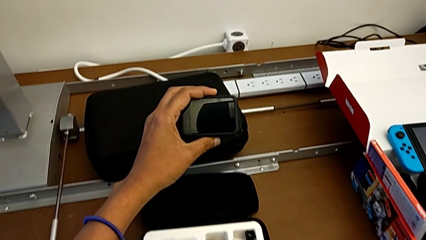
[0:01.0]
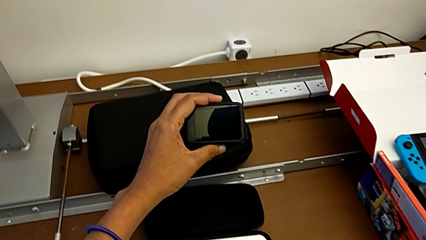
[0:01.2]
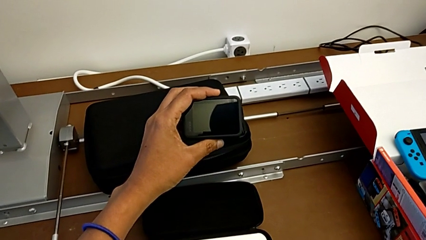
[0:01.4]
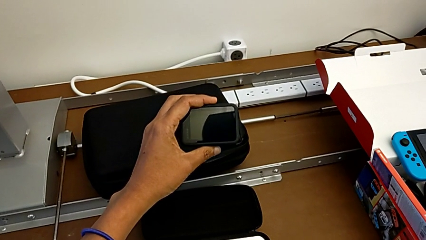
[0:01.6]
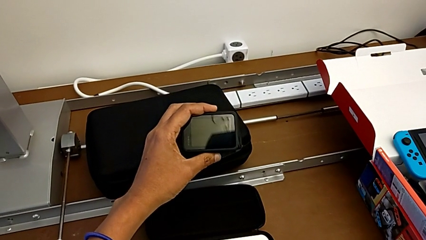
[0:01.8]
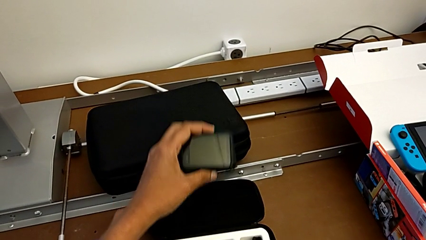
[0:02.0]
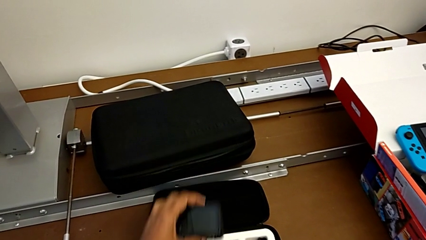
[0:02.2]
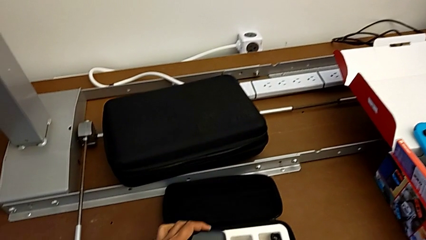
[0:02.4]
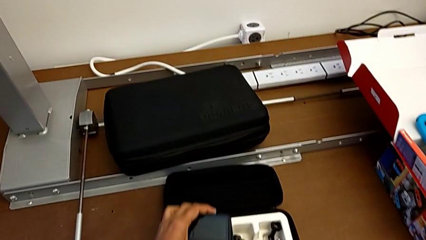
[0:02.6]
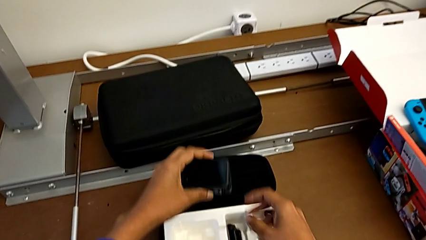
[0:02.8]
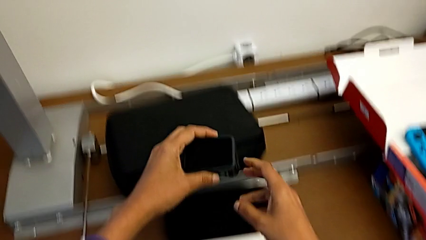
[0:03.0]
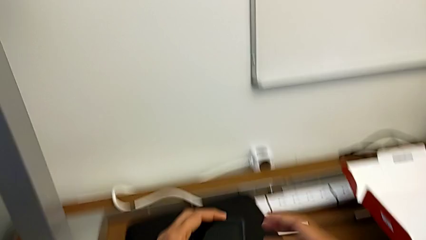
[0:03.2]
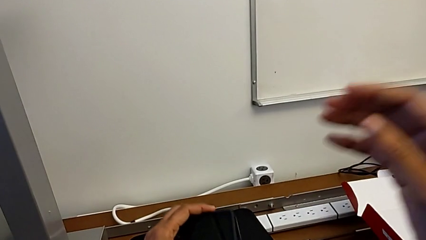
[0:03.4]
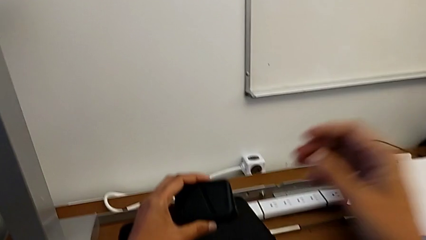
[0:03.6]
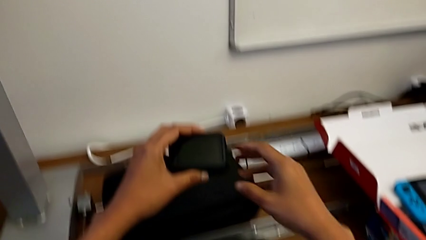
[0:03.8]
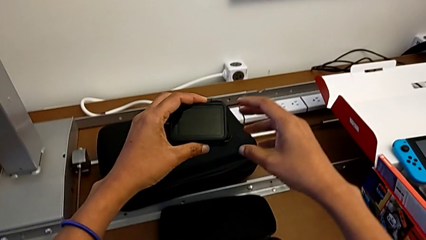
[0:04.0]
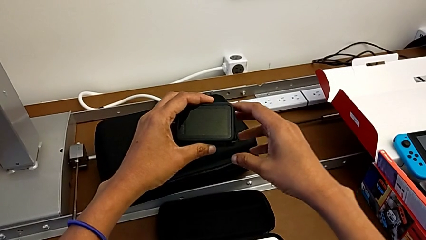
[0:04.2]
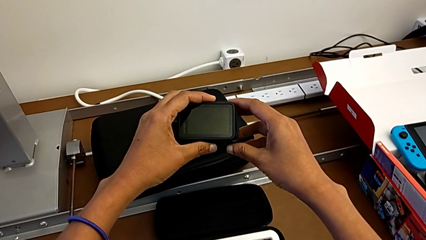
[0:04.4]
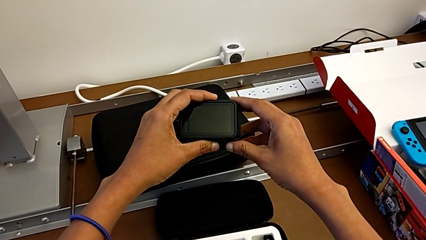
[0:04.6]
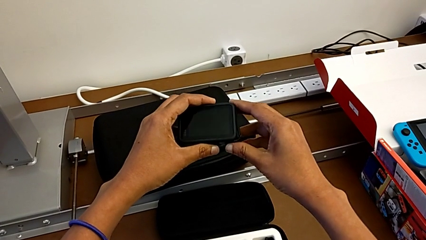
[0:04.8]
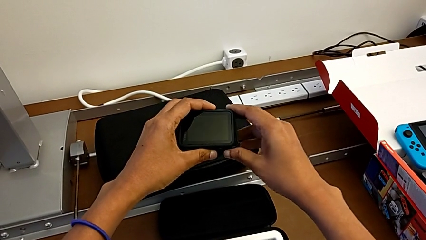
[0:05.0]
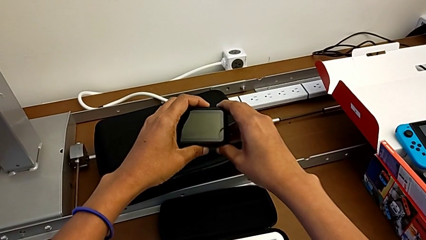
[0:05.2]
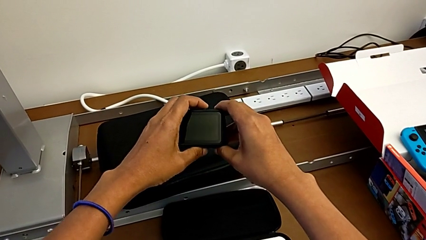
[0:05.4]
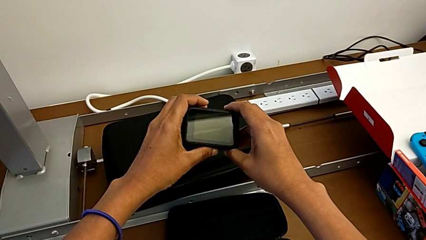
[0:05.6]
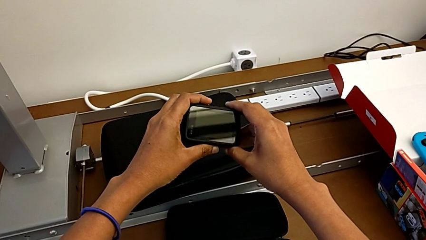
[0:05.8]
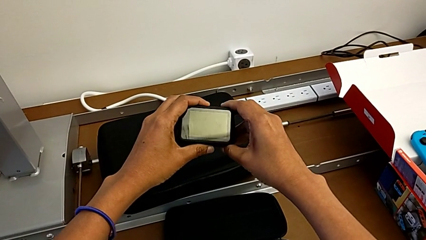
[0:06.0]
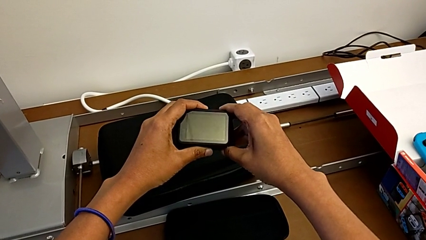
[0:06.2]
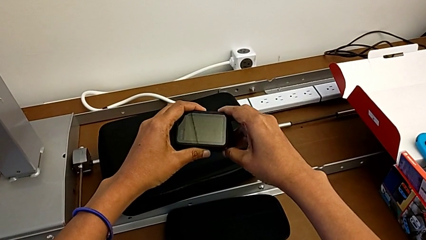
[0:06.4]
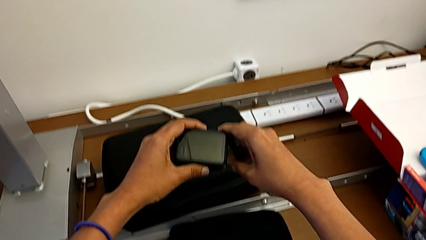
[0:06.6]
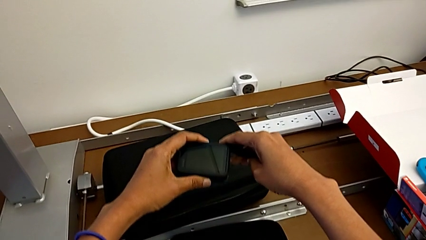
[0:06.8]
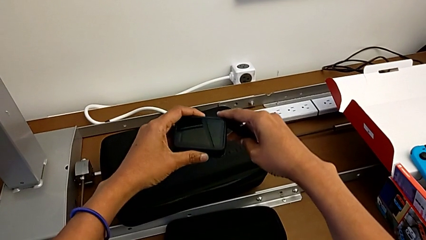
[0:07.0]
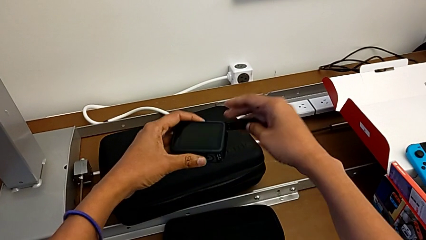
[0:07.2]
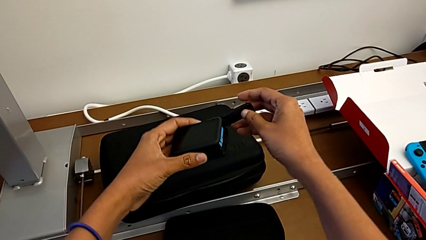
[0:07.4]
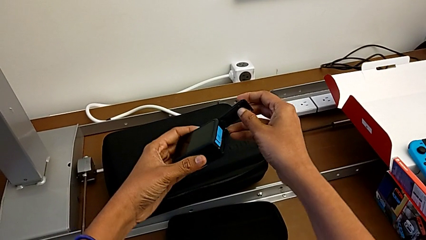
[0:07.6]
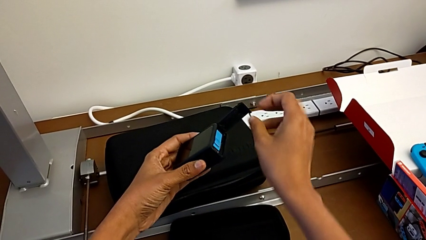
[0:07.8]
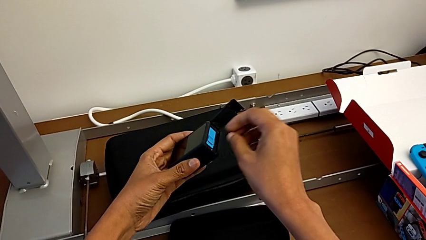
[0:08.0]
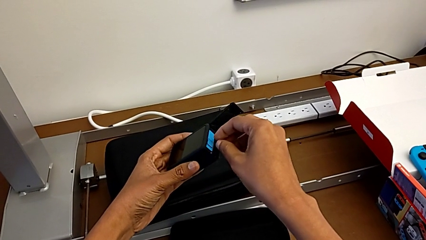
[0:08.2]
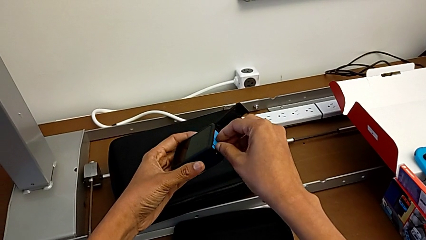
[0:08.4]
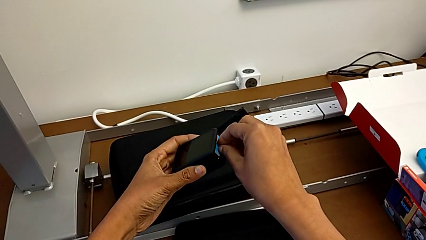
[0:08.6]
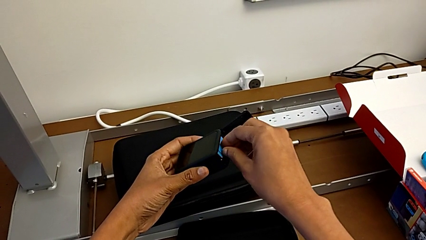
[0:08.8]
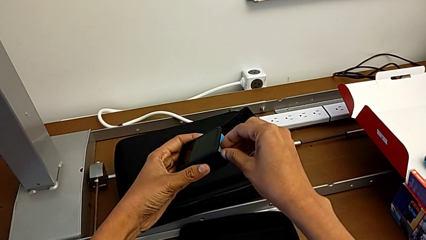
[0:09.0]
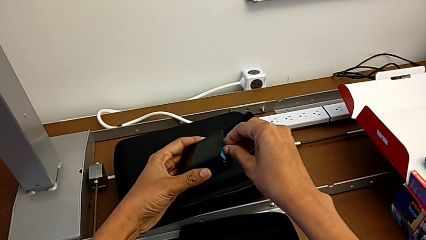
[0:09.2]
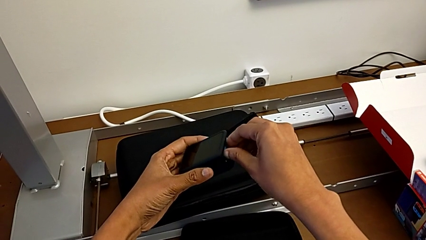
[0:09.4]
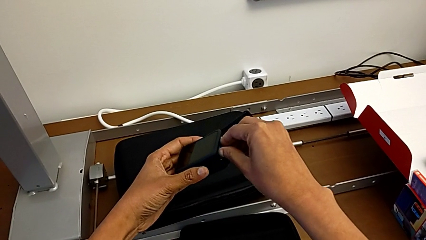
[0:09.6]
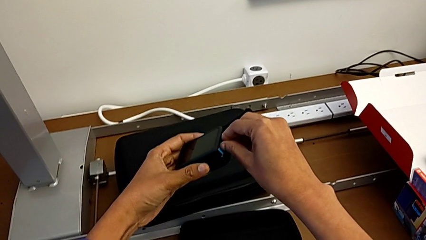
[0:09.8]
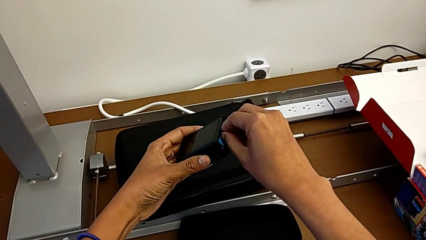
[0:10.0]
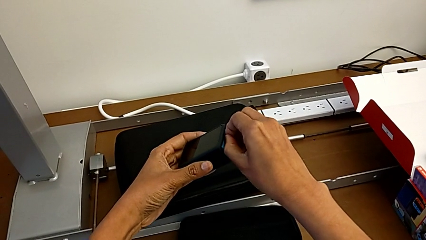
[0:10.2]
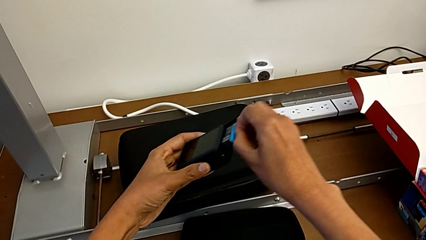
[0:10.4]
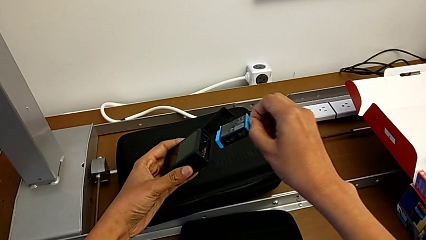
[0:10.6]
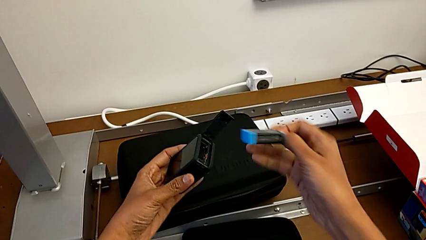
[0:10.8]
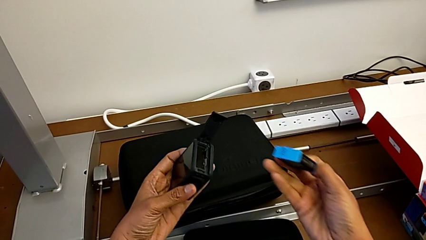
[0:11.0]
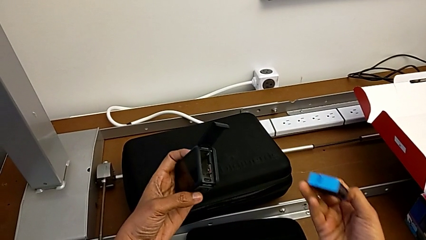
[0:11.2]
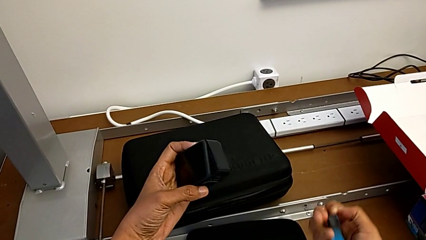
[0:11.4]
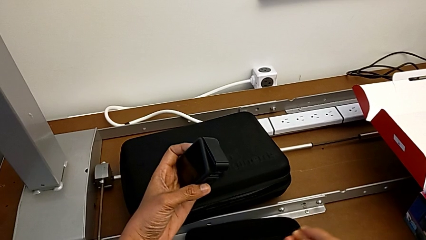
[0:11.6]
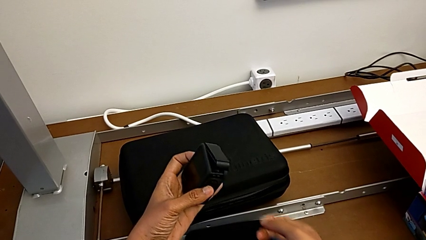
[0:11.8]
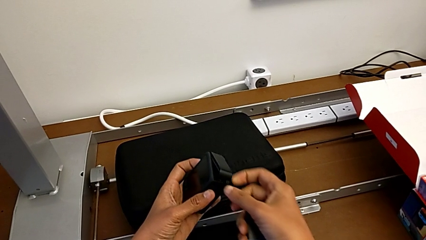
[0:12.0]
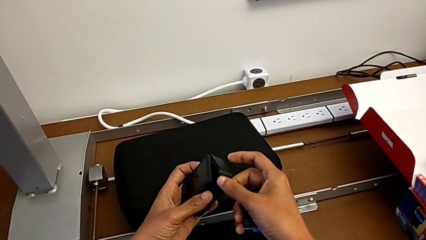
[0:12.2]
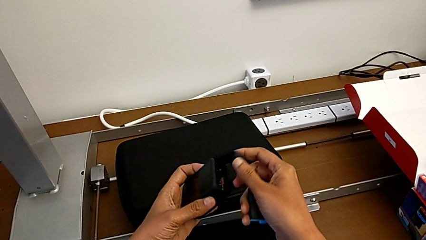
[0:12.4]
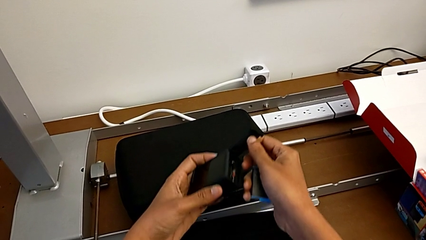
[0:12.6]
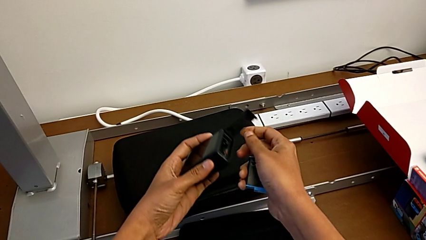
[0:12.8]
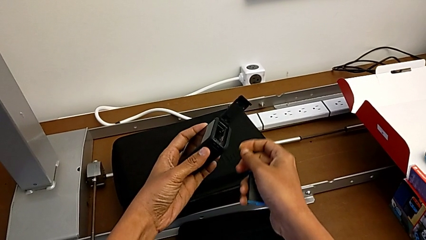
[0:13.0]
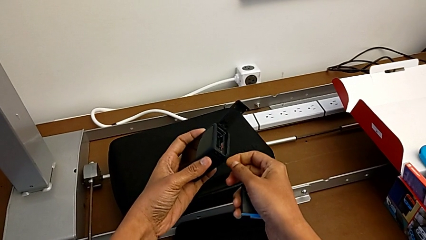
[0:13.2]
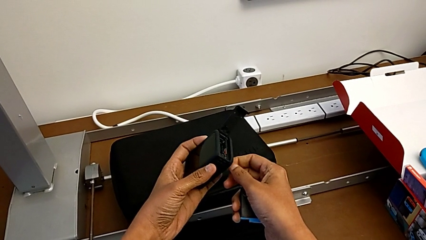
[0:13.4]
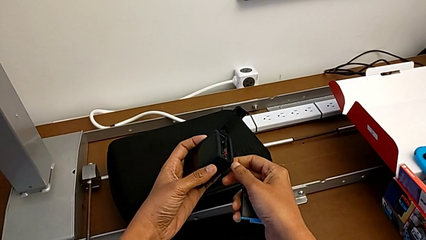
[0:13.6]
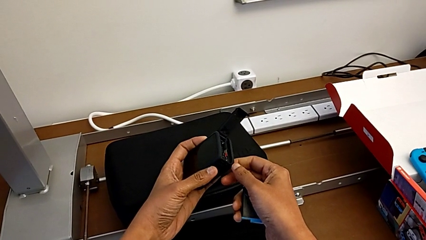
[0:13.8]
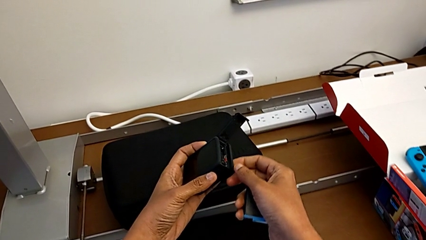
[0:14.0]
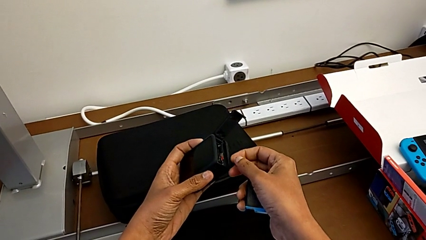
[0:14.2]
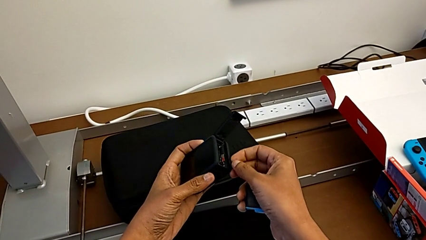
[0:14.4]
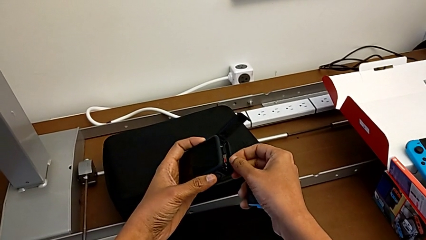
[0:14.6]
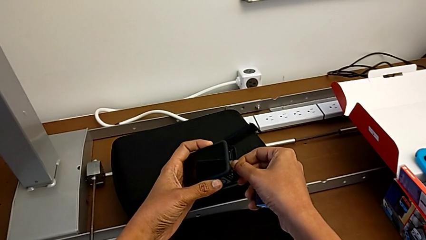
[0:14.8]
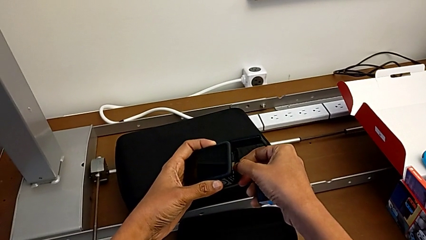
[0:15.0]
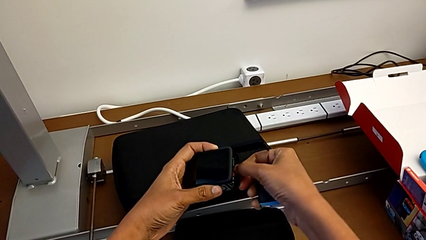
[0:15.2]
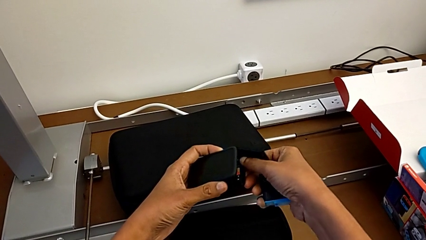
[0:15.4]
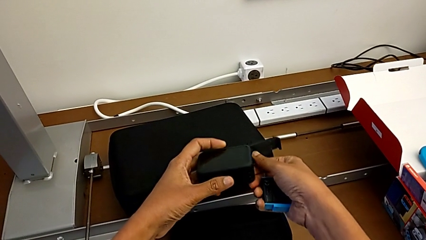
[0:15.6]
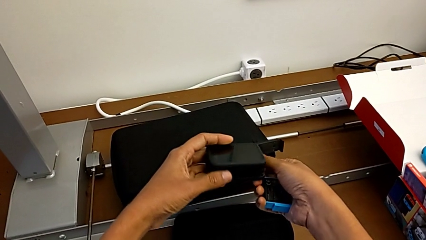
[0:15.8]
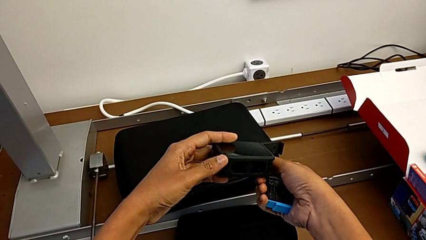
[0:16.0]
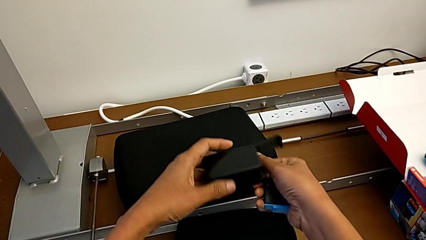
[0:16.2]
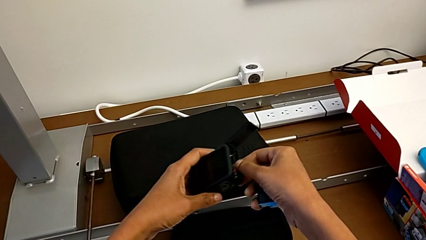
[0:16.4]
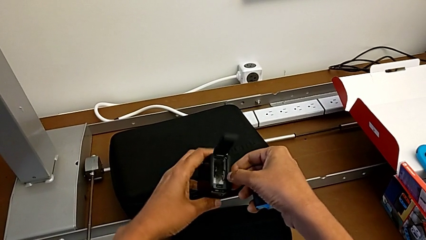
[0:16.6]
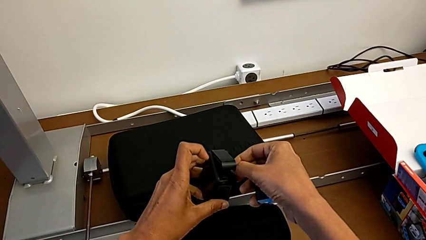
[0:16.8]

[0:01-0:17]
The camera wearer is removing the battery and micro SD card. They lift the GoPro, open the battery door, grab the battery, pull it, open the GoPro and begin to withdraw the SD card.
